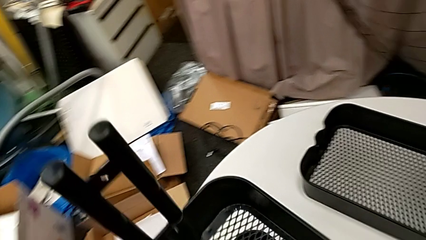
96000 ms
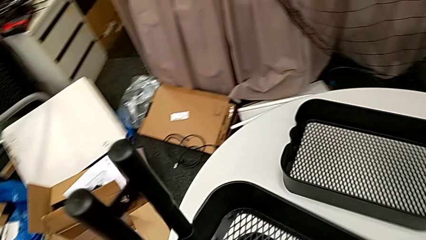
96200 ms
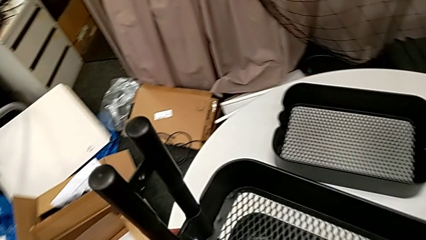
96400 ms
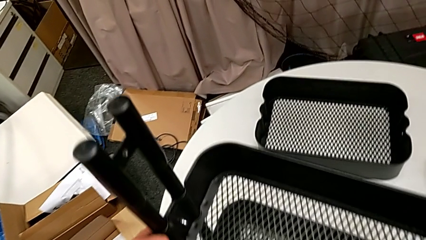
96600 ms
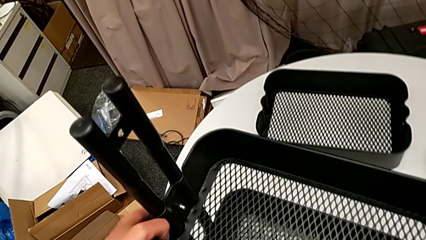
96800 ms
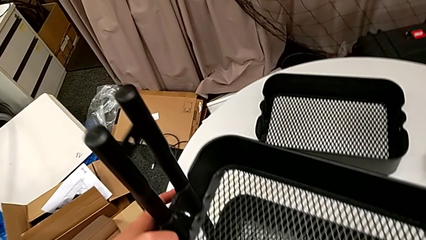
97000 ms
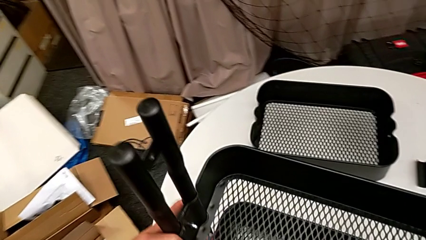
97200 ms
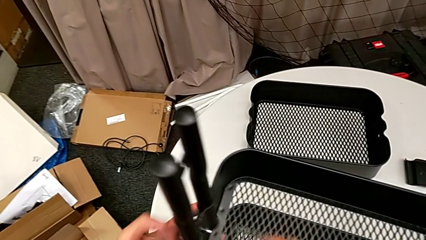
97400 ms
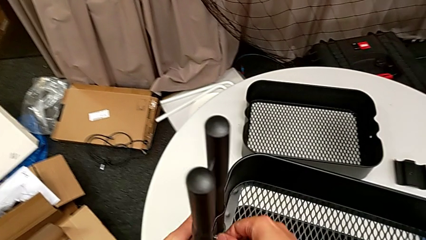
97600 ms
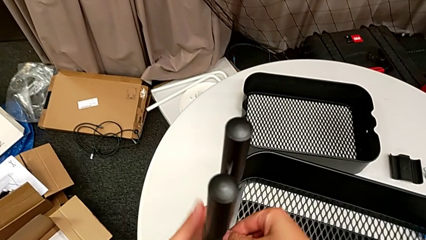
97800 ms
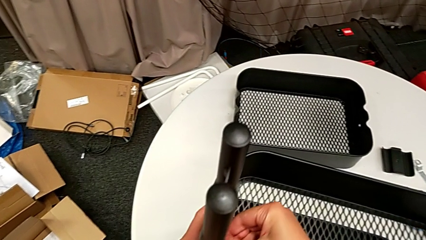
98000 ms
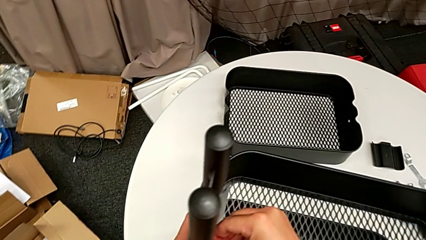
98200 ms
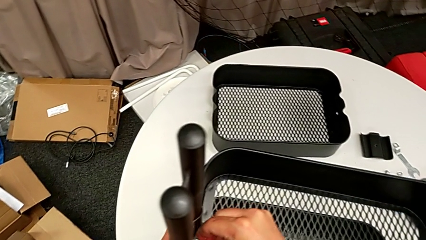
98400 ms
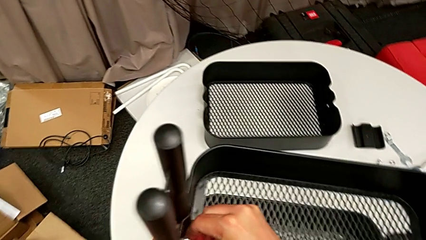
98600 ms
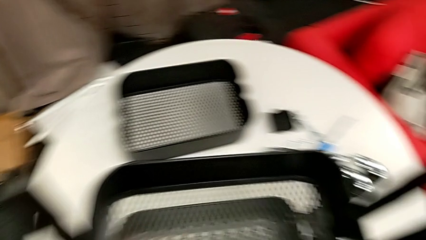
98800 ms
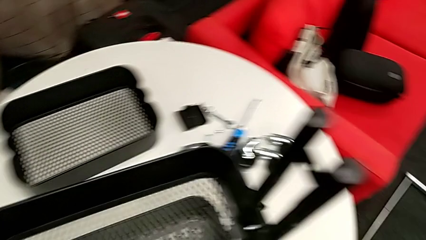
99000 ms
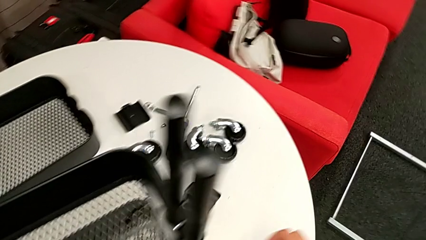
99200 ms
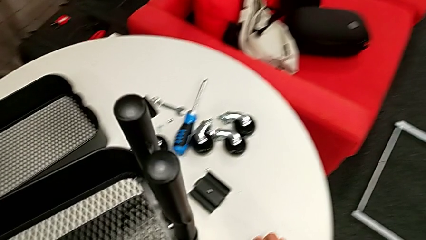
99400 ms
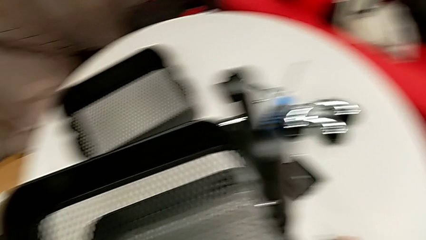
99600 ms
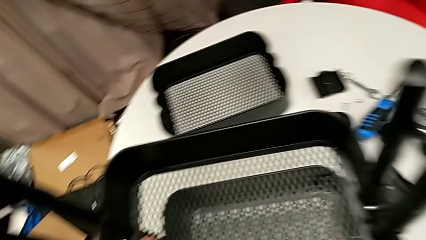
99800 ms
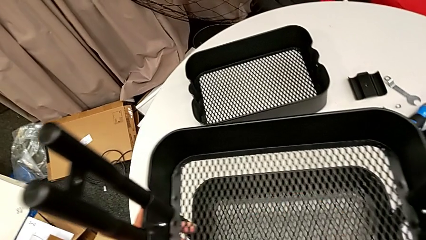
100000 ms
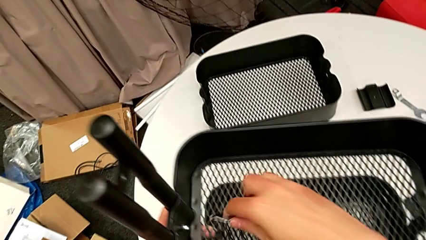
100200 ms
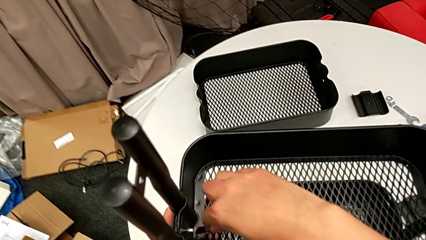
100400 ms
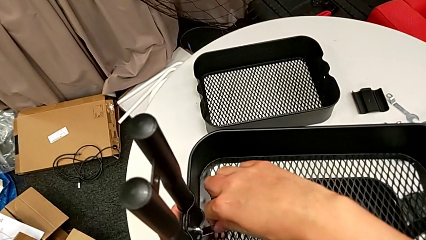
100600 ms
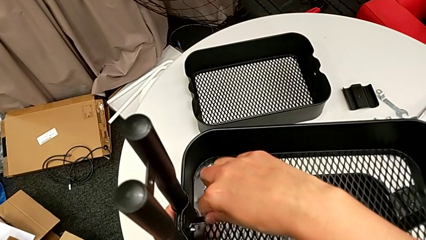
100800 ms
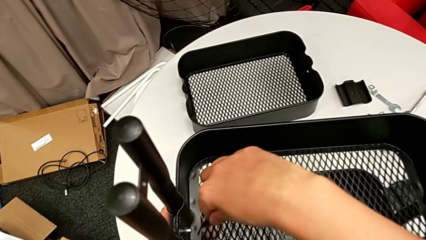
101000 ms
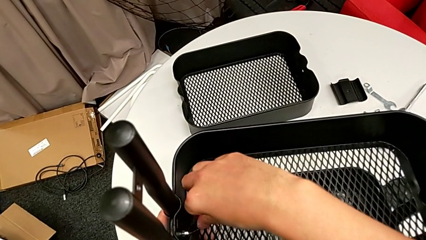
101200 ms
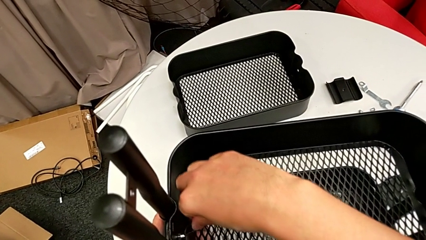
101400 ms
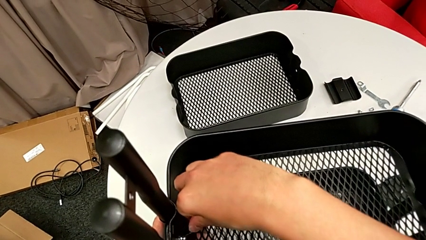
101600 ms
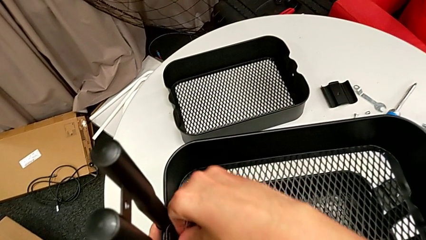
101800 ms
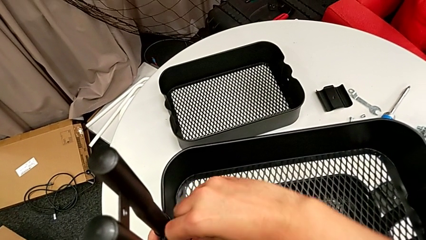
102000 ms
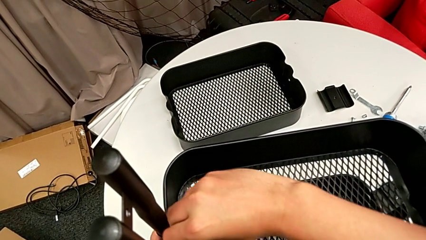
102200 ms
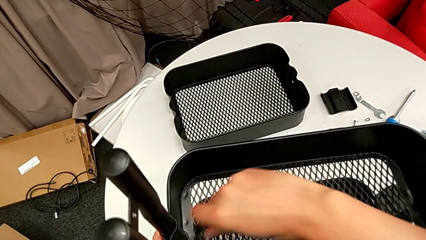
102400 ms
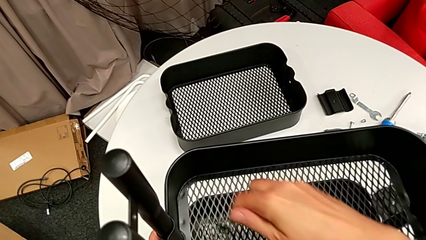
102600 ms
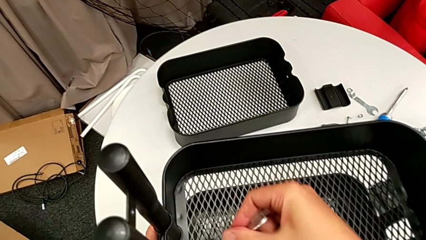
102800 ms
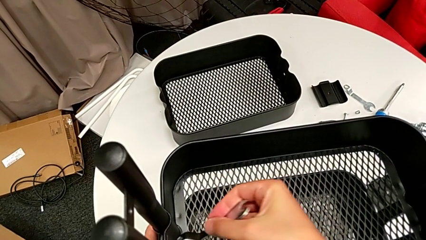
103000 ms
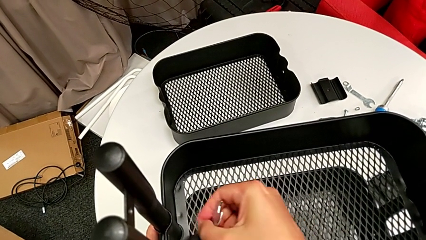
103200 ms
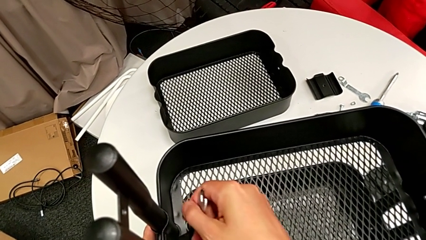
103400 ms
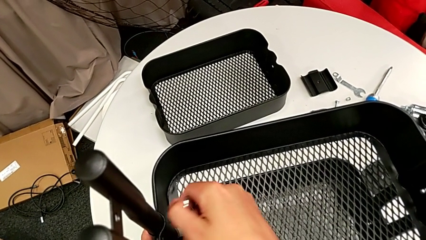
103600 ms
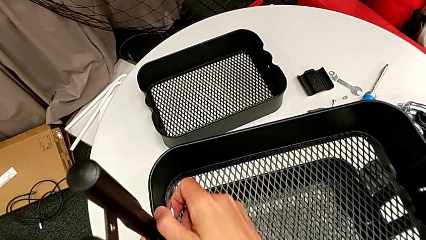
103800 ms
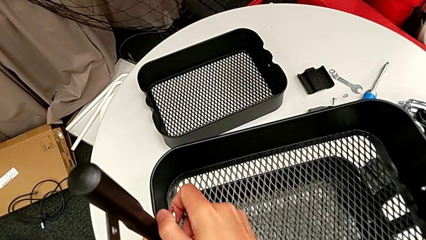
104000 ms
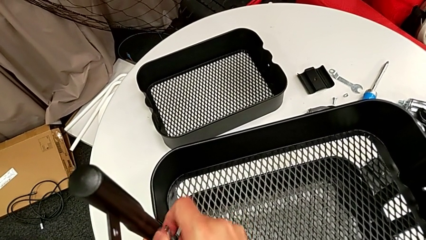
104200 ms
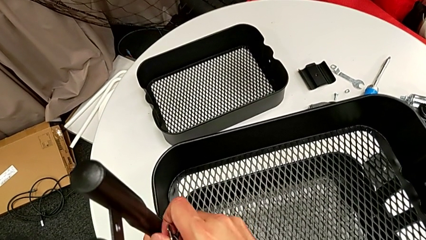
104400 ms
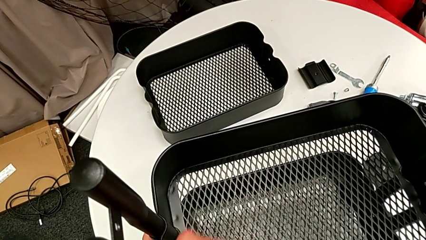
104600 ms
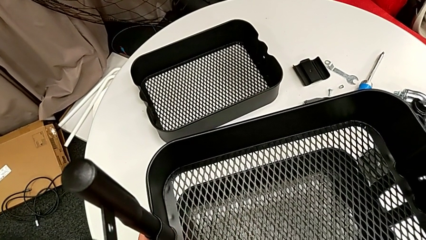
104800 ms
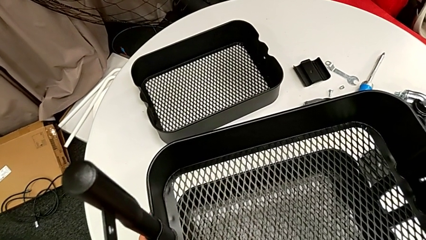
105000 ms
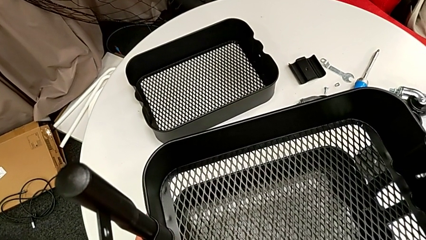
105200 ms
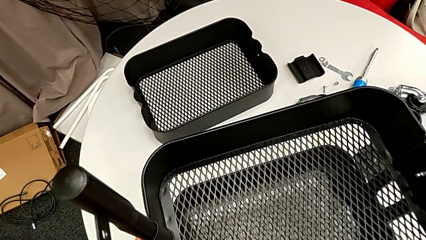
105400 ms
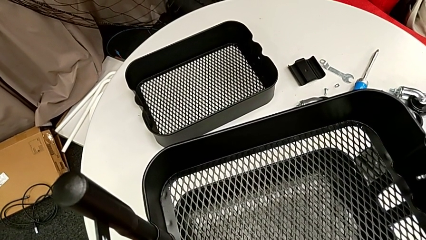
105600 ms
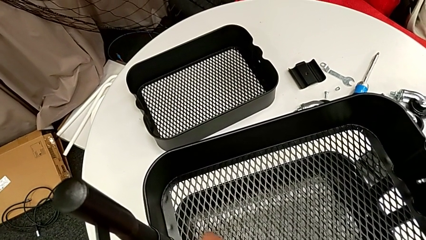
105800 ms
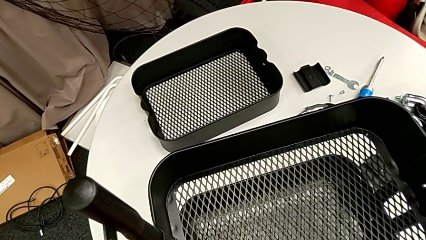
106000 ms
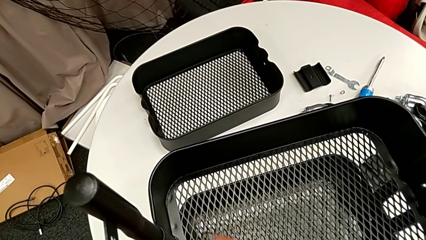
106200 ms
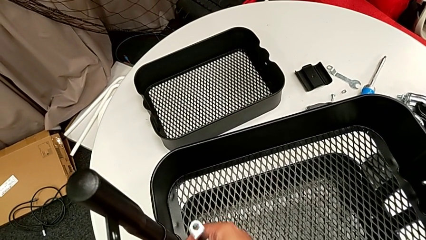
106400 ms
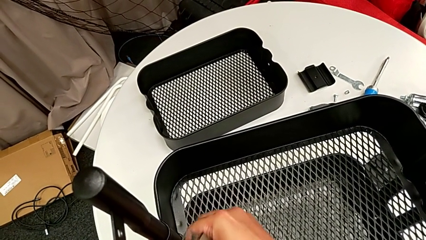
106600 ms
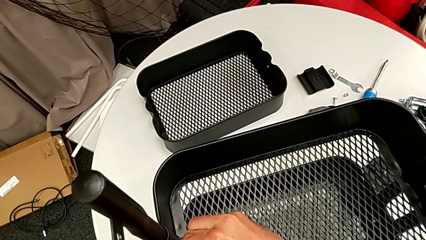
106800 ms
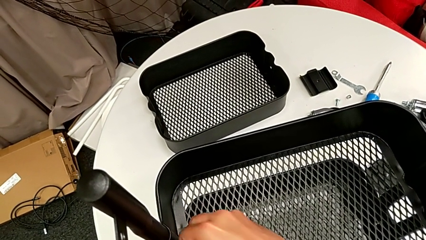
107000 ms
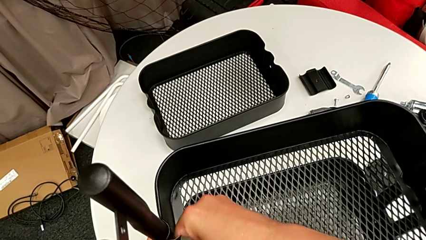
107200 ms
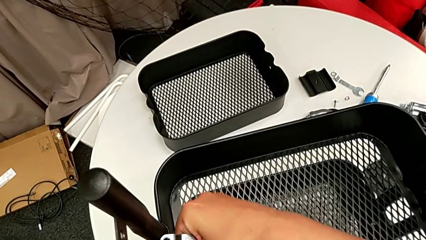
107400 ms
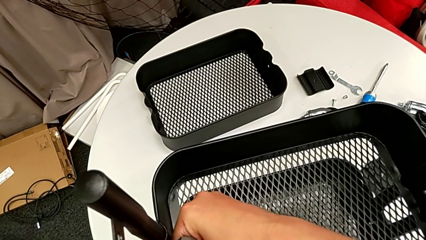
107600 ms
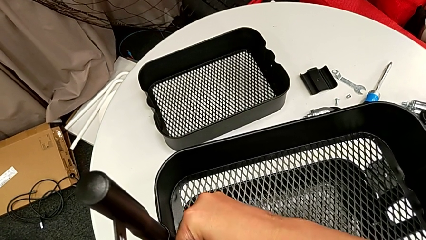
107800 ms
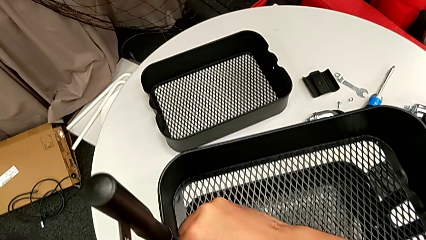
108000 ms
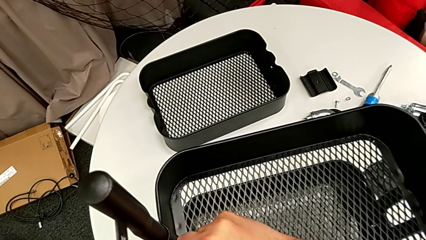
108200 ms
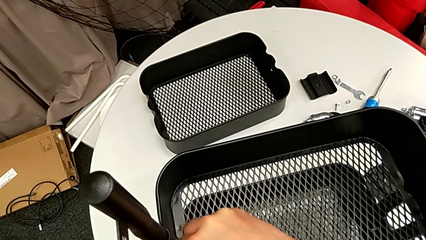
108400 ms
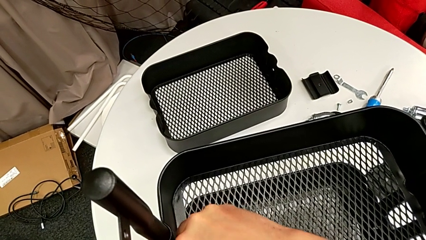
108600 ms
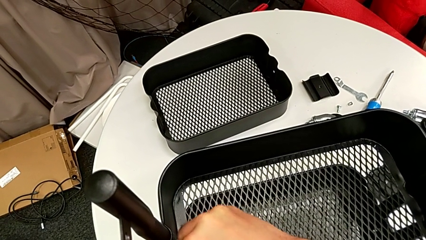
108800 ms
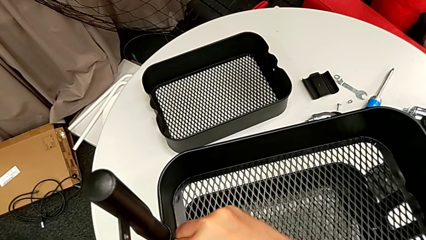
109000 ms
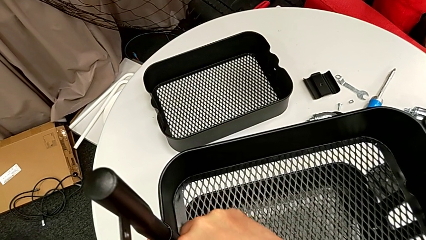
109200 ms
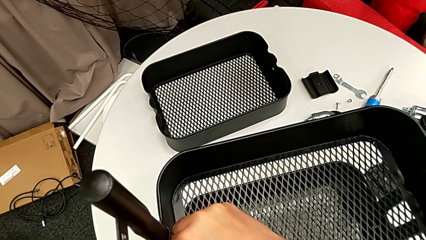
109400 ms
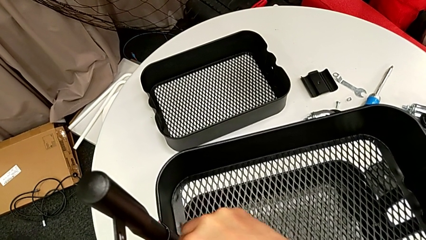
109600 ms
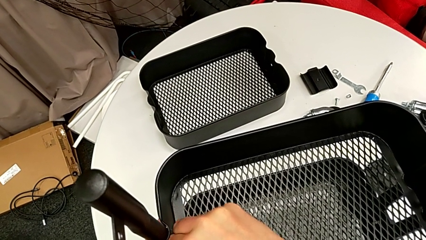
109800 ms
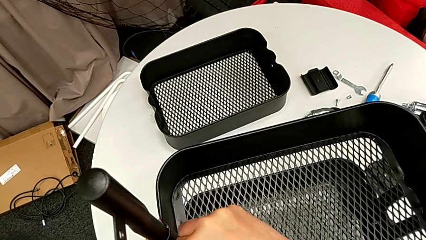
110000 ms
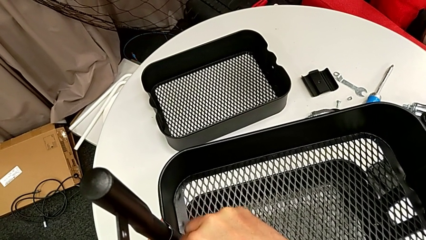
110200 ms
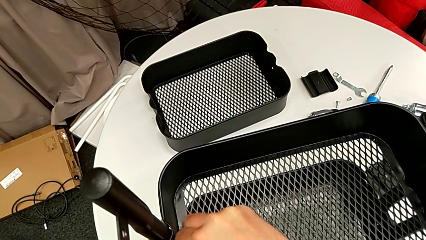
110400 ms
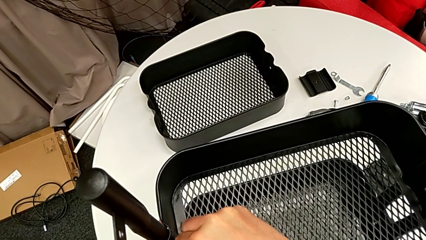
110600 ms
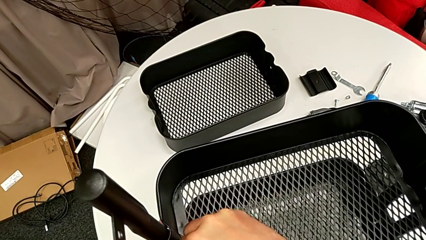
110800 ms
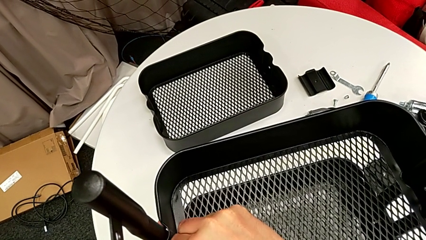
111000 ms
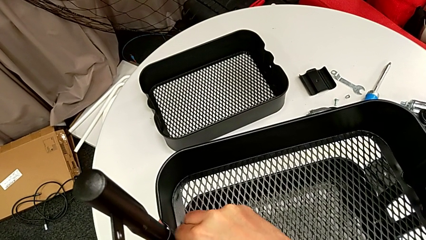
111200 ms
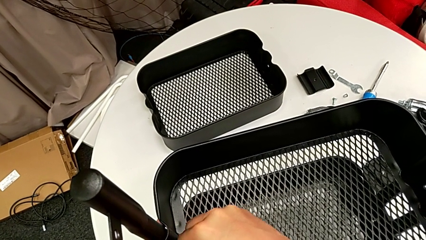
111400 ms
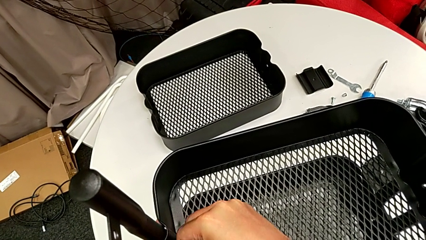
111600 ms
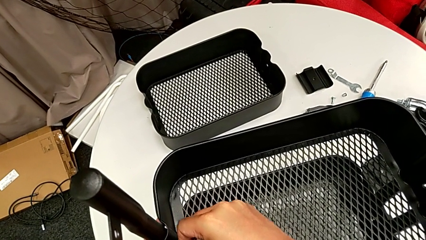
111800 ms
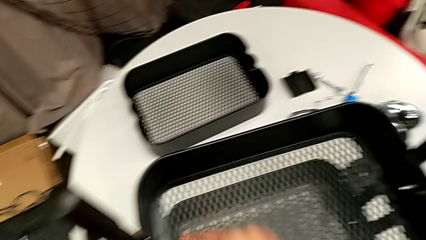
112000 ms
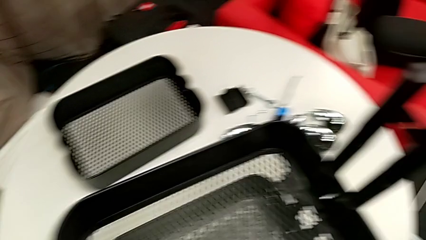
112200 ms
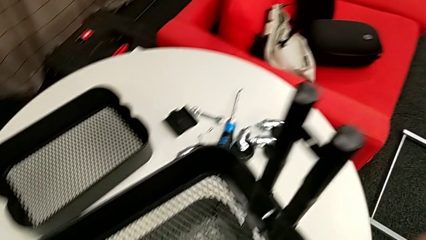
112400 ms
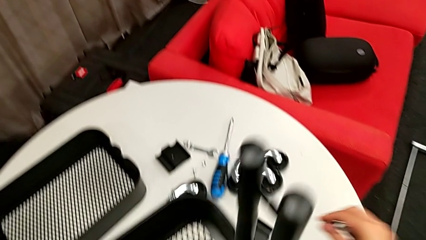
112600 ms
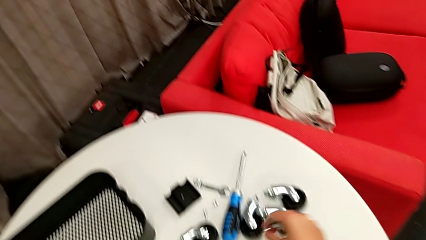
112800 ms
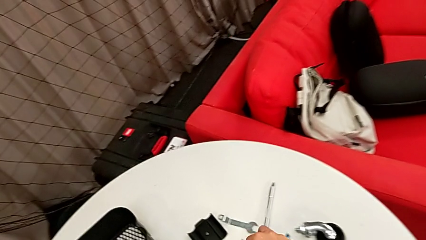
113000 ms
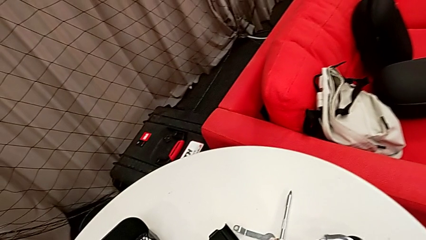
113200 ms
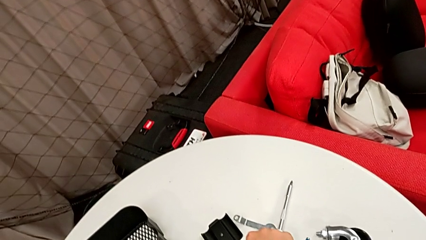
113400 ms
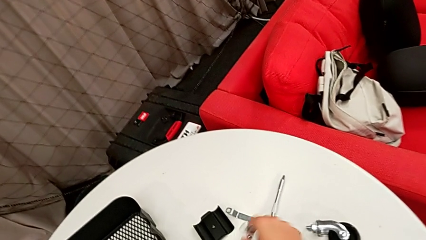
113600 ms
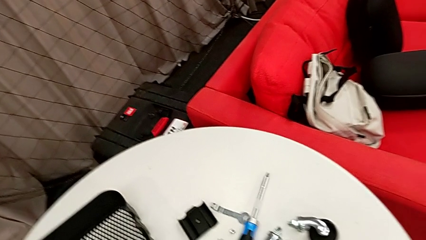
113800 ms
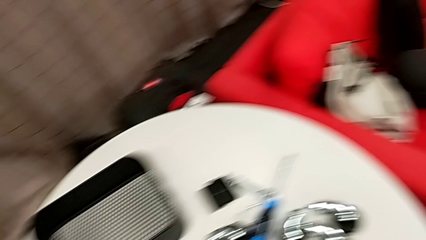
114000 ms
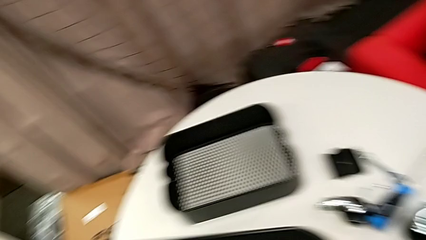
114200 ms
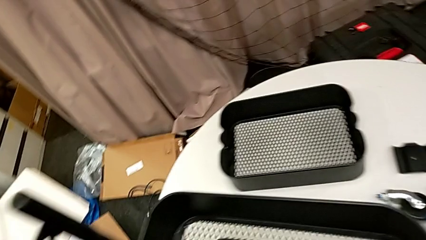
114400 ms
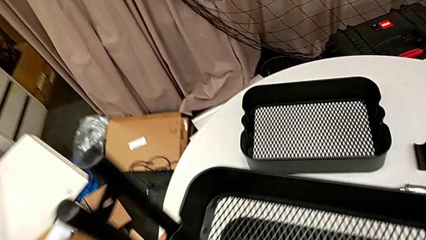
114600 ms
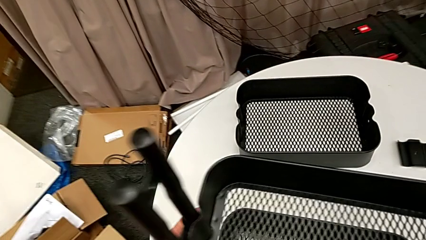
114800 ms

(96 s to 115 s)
The camera wearer is stacking the disassembled middle basket on the top one. They unscrew the hex nut and drop it.
